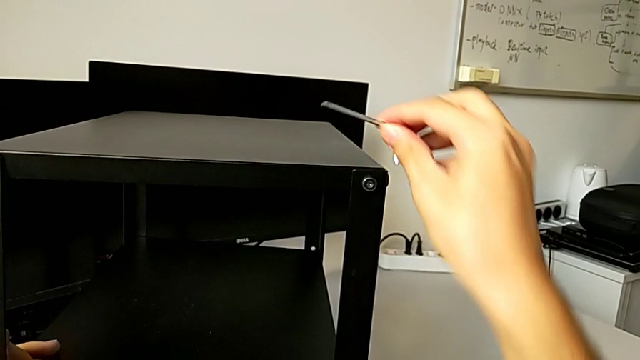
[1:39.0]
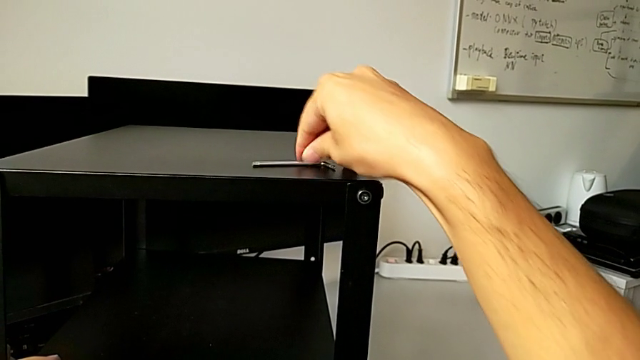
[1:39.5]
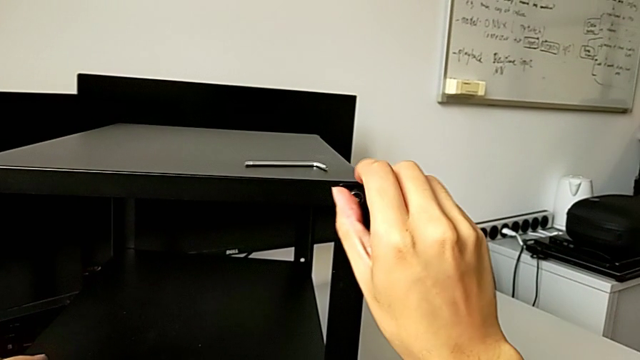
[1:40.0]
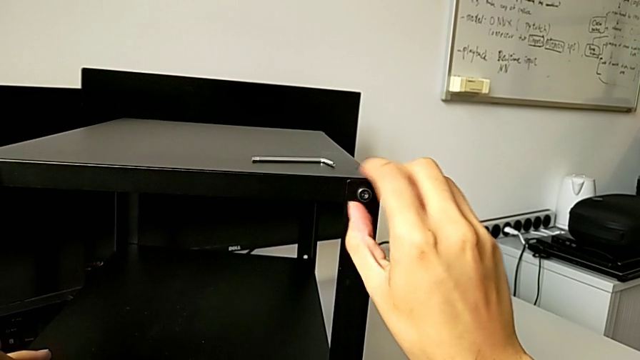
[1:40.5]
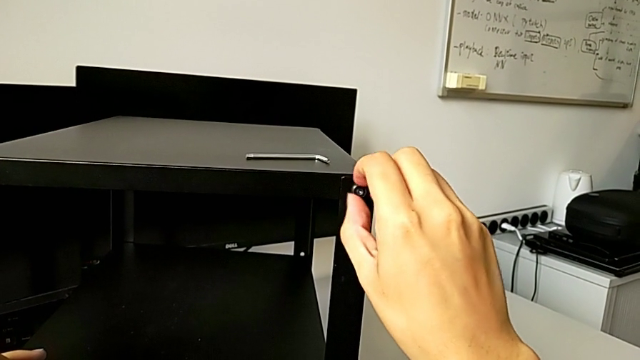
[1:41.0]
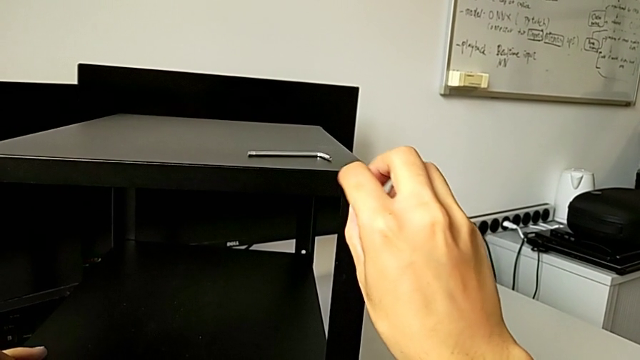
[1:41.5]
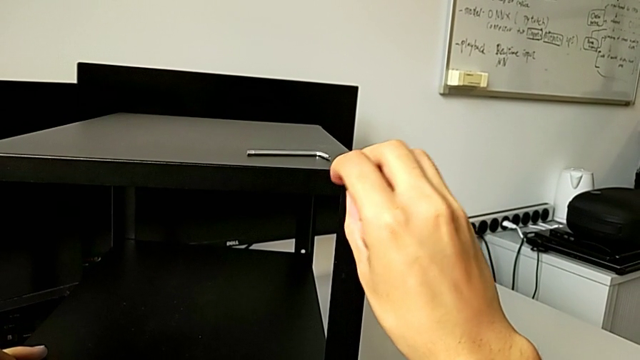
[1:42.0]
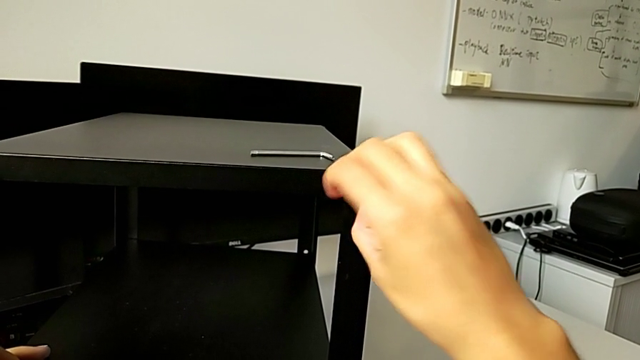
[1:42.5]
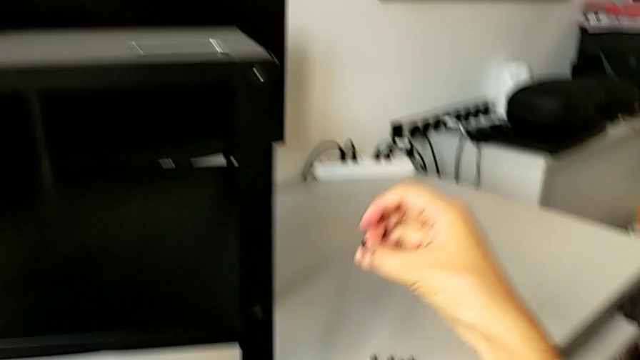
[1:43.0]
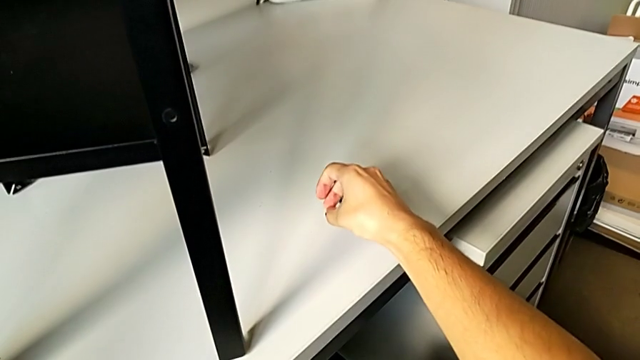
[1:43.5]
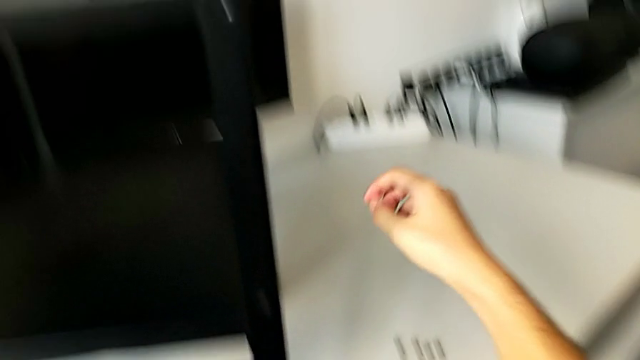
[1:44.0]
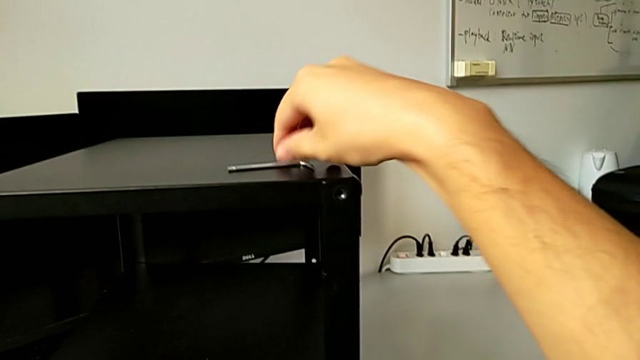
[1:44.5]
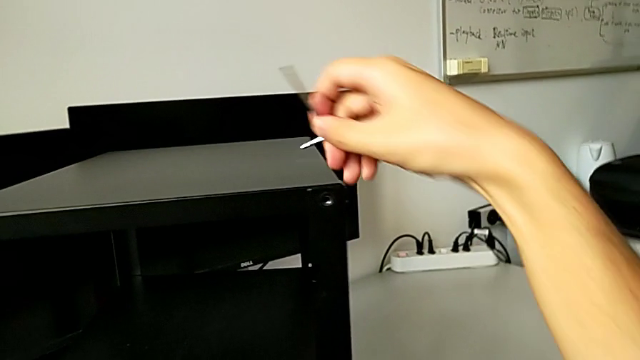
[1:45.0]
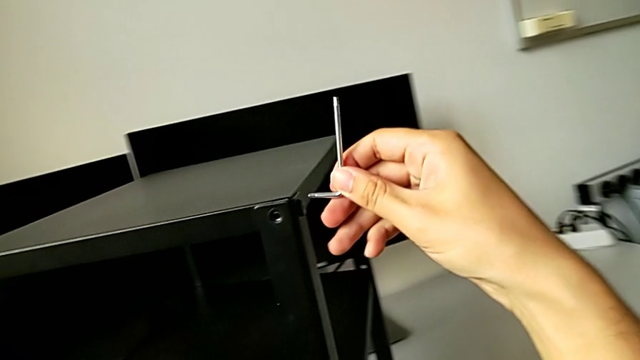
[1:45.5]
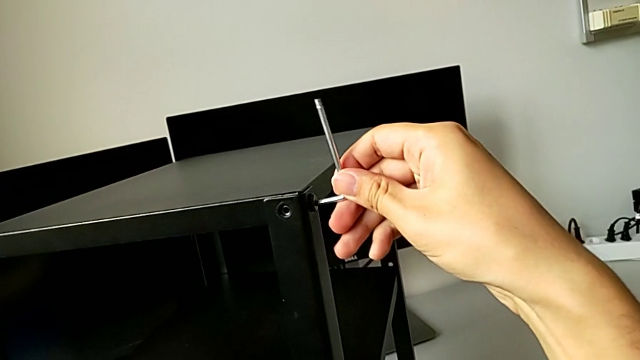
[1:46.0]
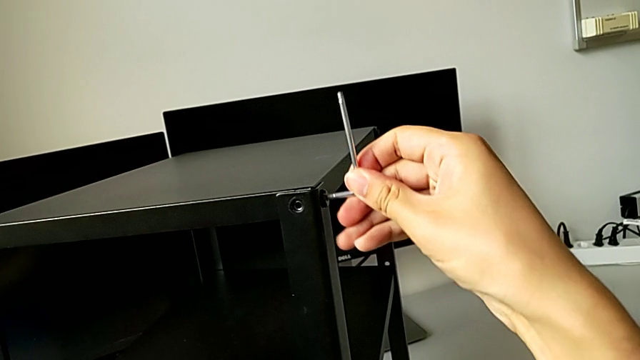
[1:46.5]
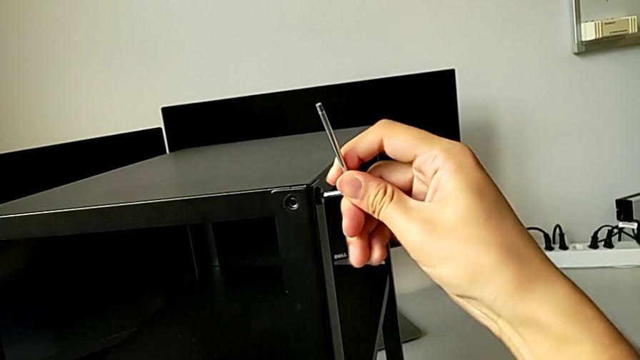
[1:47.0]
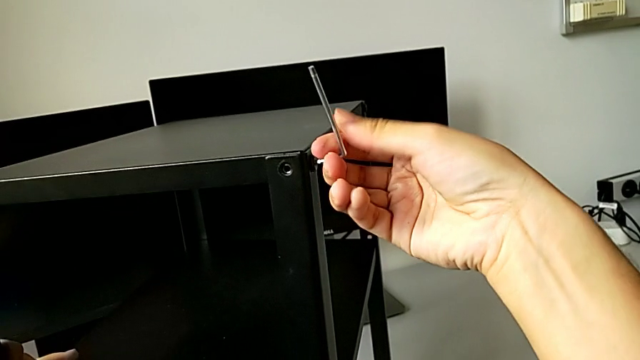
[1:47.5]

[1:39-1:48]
The camera wearer is unscrewing the bottom hex socket head from the leg and the shelf. They place the Allen wrench, unscrew the hex socket head, disassemble it, place it, grab the Allen wrench, approach the hex socket head and insert the Allen wrench.

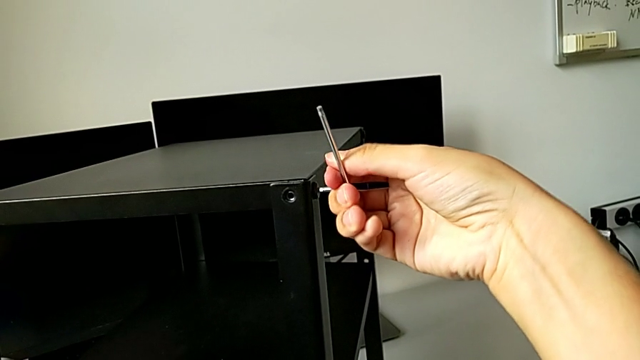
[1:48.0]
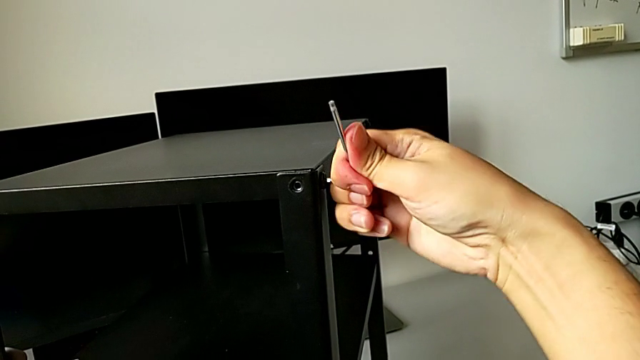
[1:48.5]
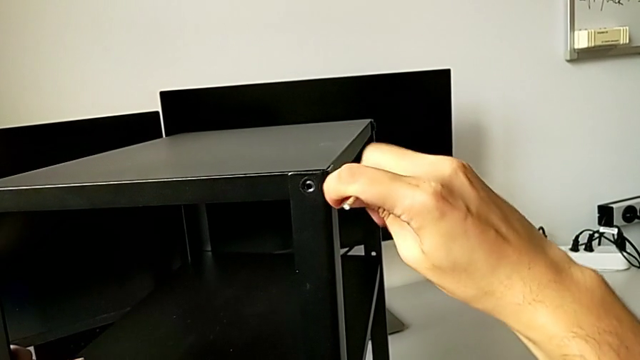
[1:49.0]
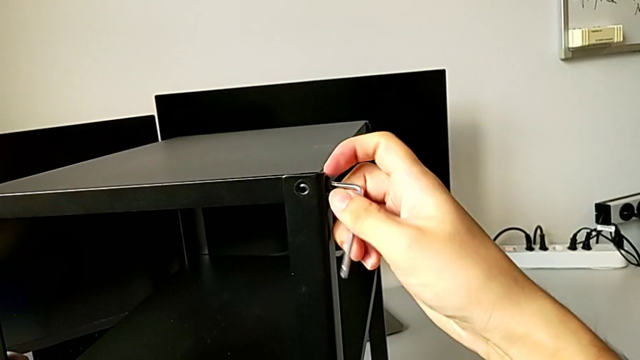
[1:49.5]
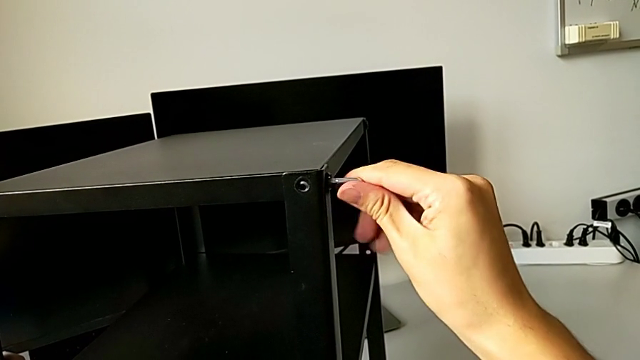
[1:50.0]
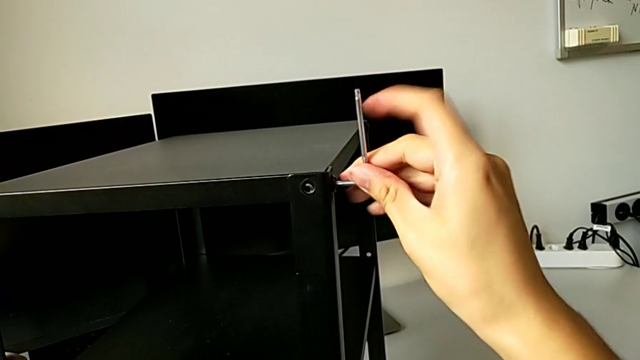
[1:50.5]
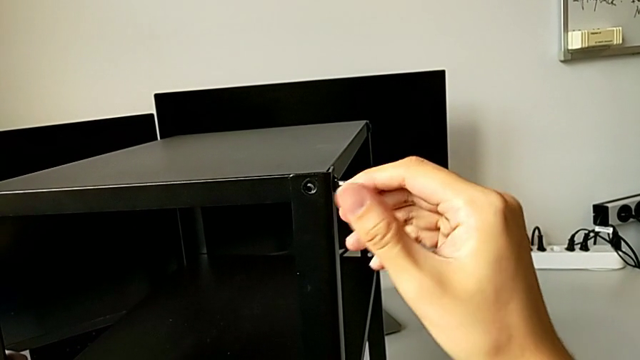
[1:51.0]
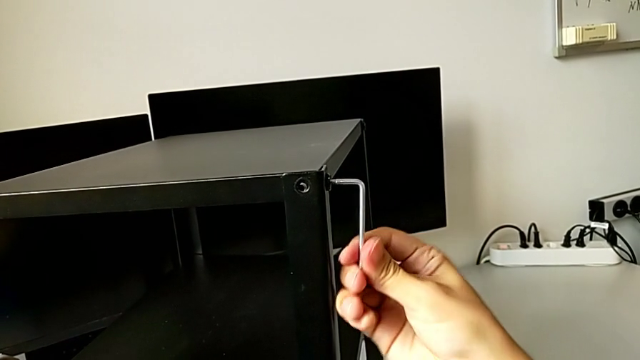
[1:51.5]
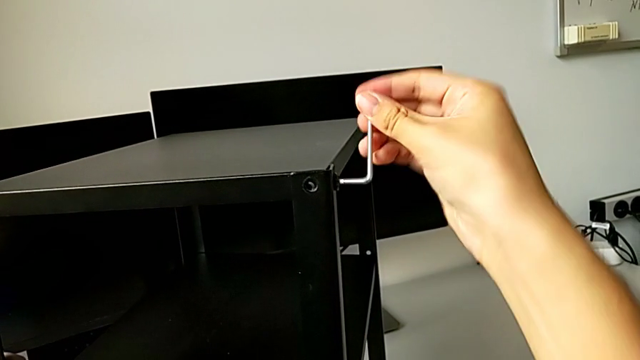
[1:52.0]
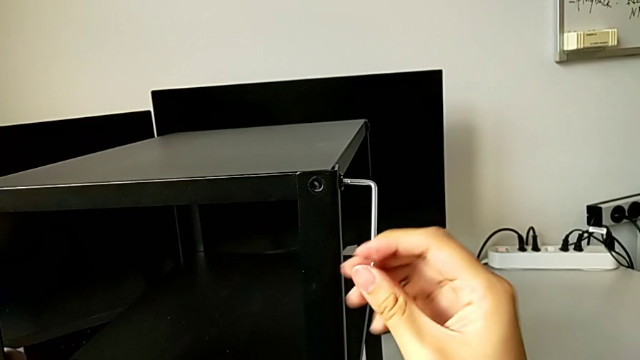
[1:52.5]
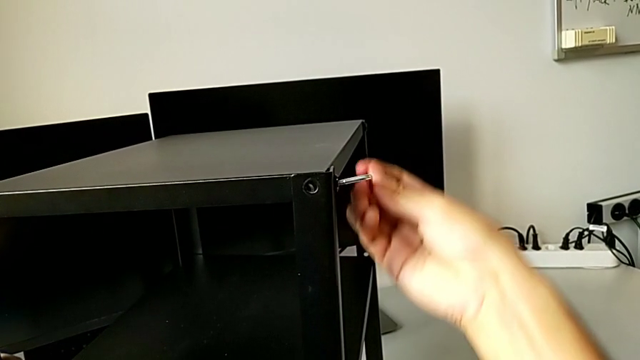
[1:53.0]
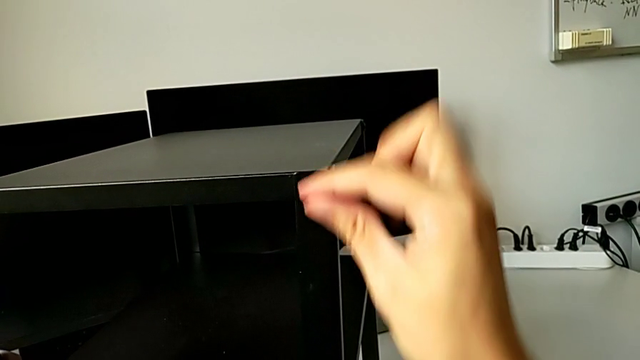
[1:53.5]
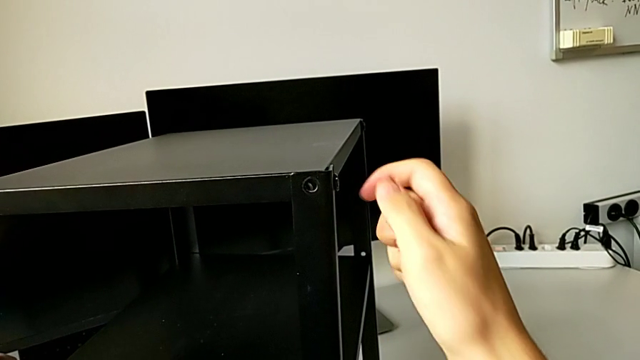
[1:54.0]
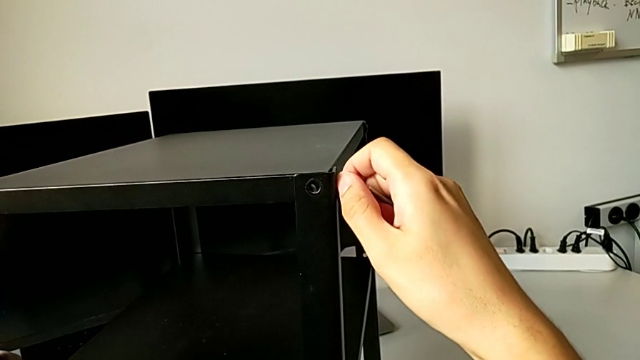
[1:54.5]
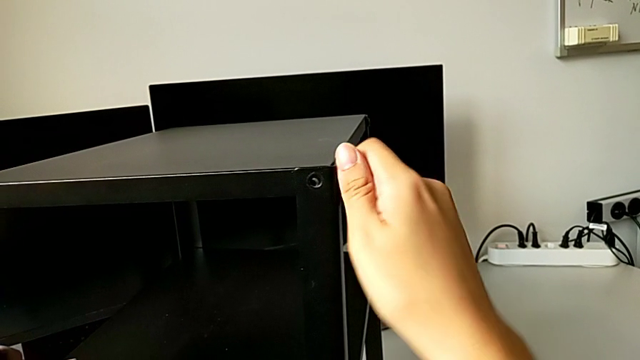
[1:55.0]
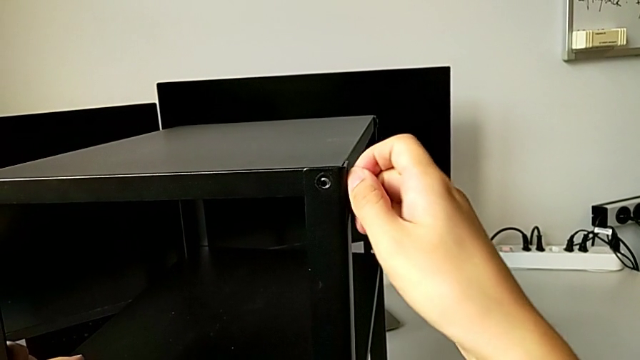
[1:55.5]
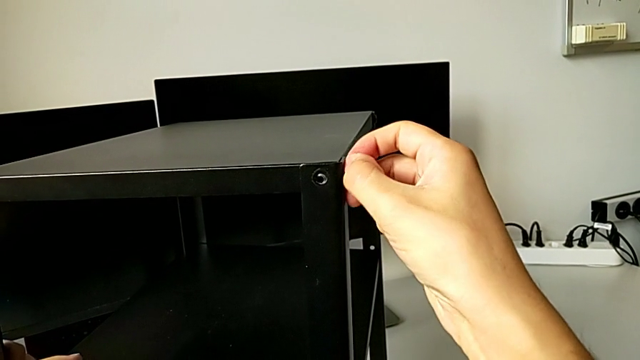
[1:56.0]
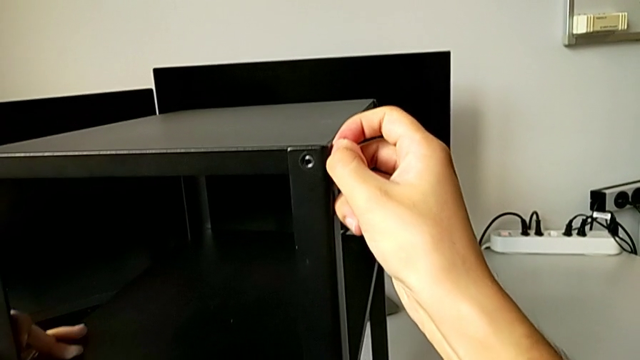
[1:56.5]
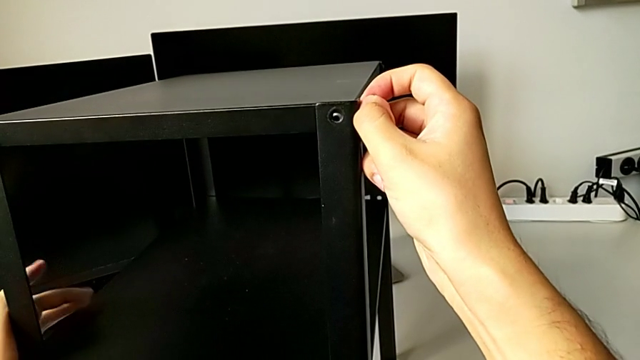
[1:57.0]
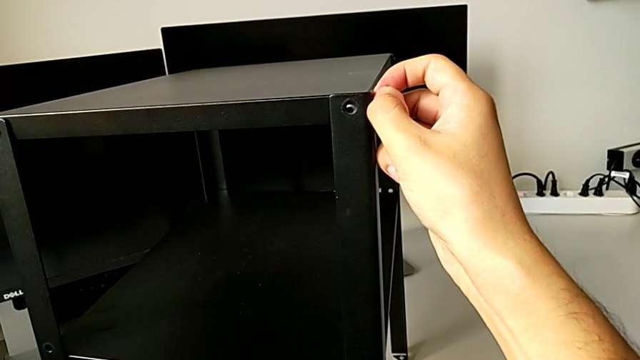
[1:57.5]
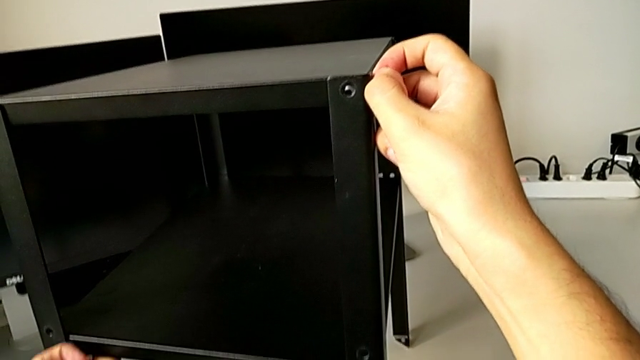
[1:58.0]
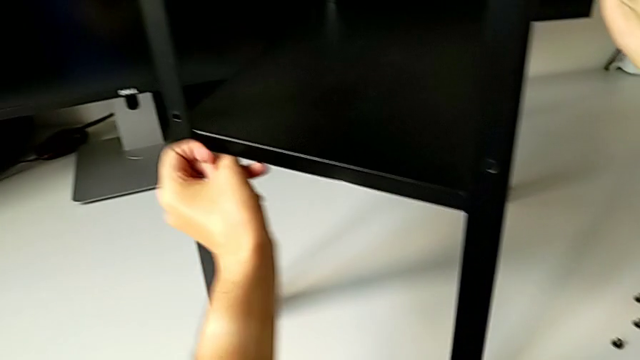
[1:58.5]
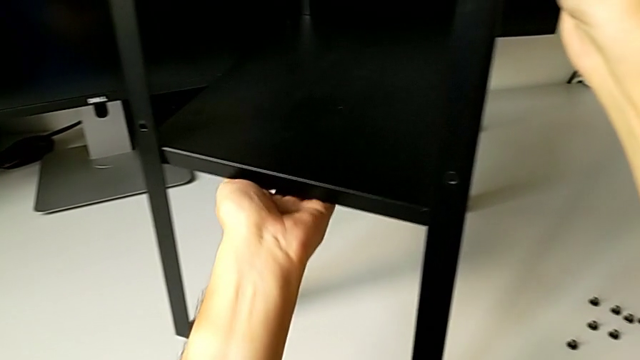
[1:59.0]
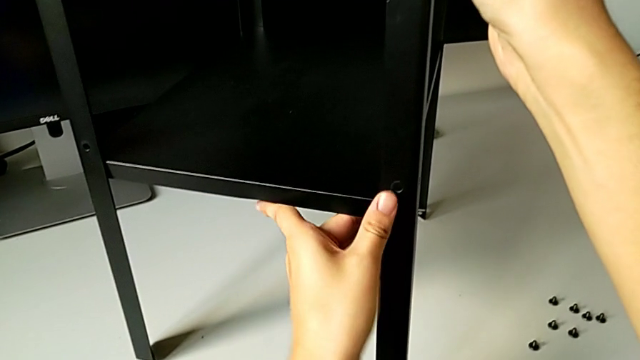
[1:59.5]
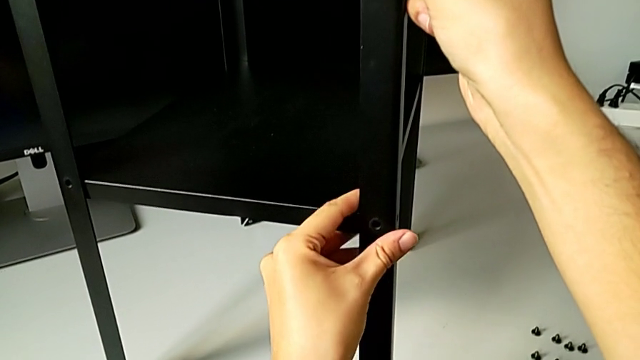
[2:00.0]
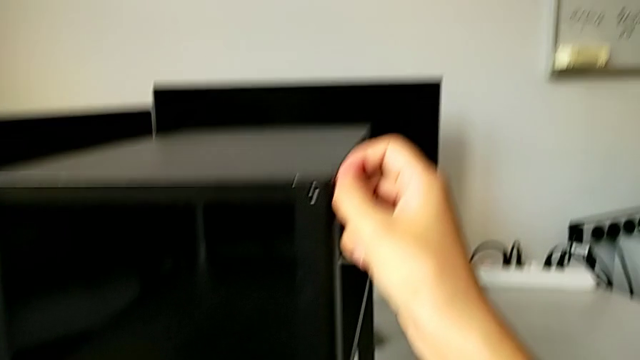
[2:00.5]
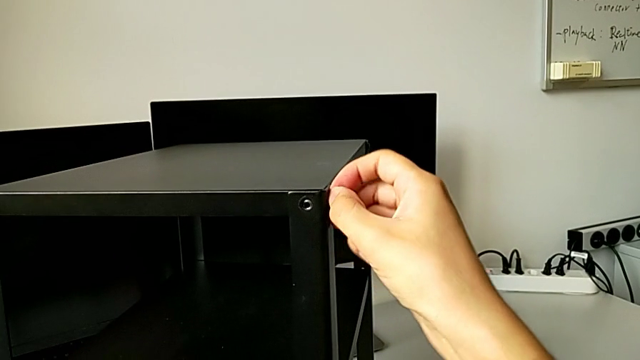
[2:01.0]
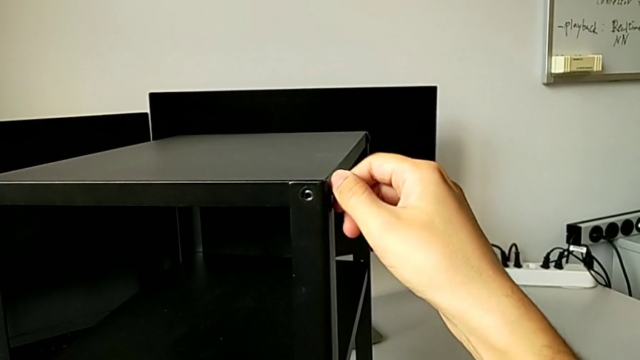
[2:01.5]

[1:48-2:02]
The camera wearer is unscrewing the bottom hex socket head from the leg and the shelf. They unscrew the hex socket head, withdraw the Allen wrench, unscrew the hex socket head, grab the bottom tray, unscrew the hex socket head and disassemble it.
